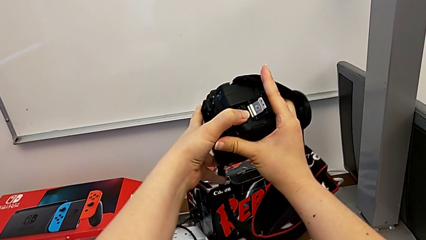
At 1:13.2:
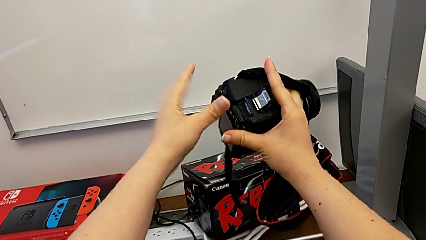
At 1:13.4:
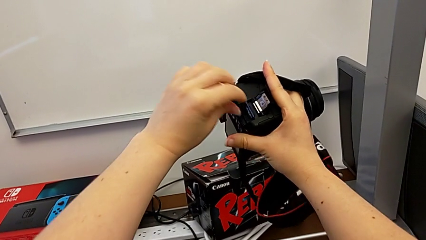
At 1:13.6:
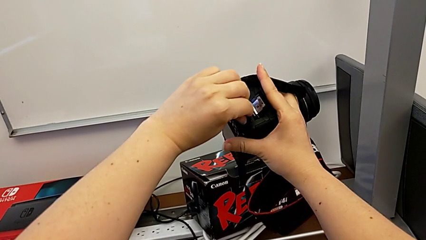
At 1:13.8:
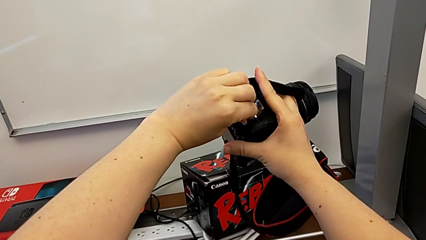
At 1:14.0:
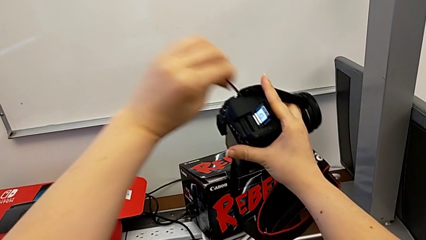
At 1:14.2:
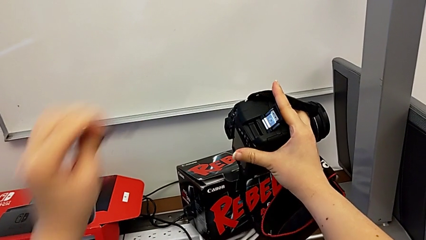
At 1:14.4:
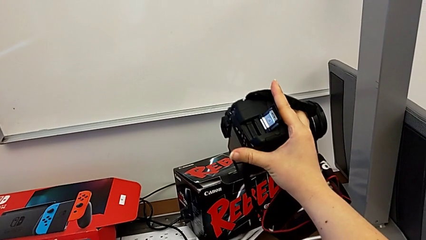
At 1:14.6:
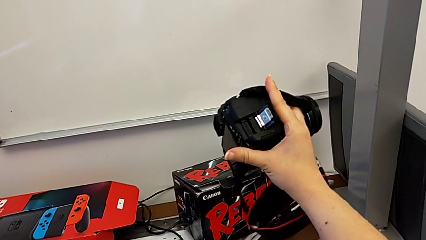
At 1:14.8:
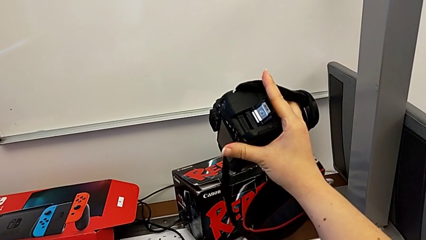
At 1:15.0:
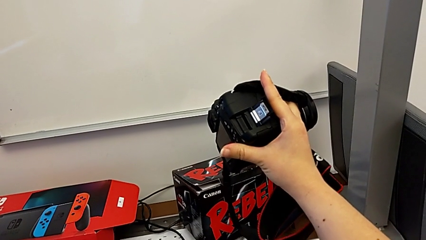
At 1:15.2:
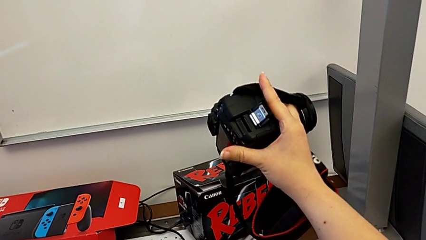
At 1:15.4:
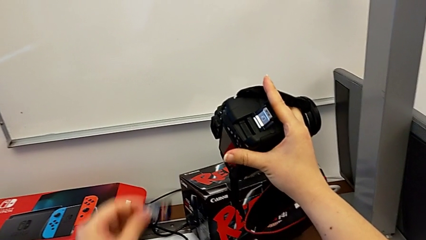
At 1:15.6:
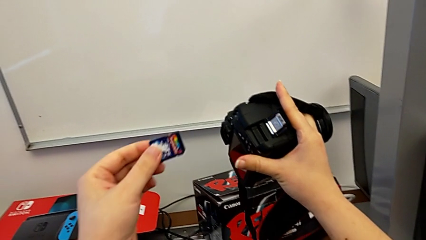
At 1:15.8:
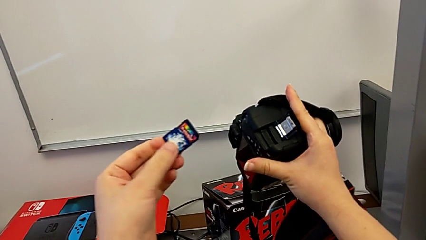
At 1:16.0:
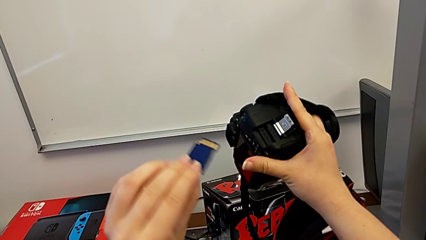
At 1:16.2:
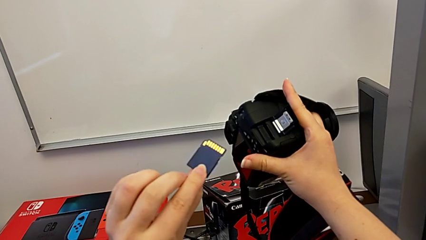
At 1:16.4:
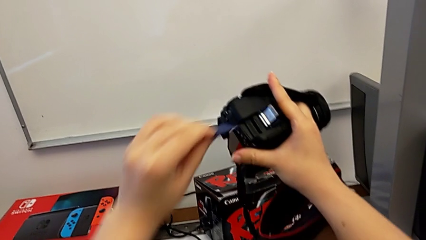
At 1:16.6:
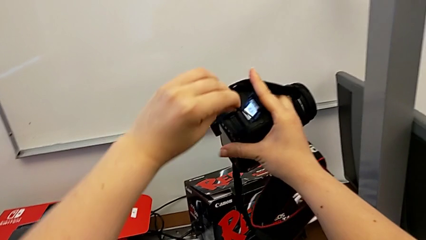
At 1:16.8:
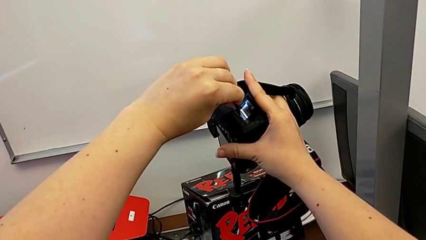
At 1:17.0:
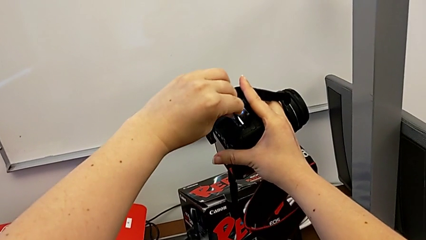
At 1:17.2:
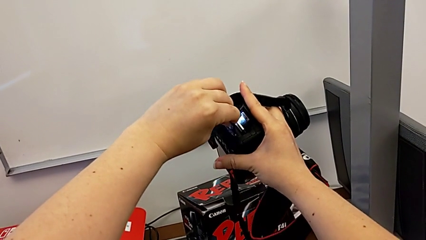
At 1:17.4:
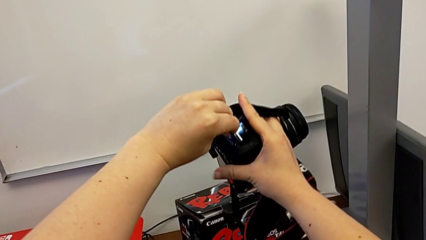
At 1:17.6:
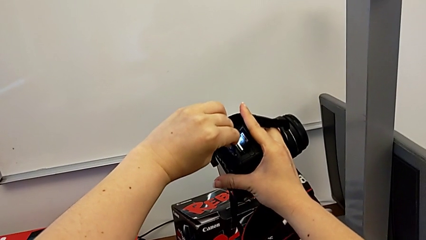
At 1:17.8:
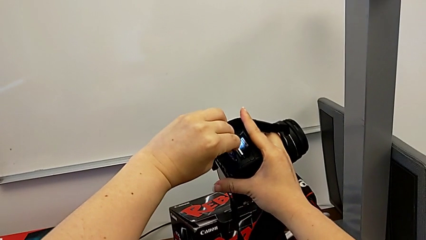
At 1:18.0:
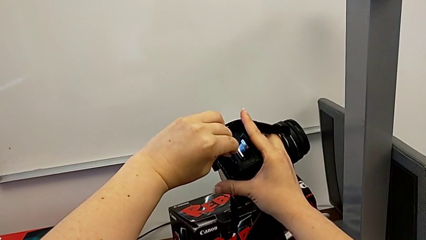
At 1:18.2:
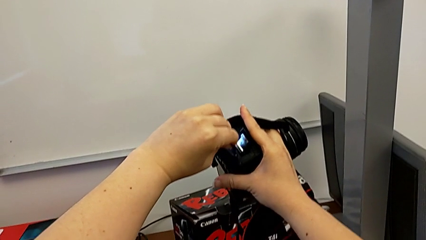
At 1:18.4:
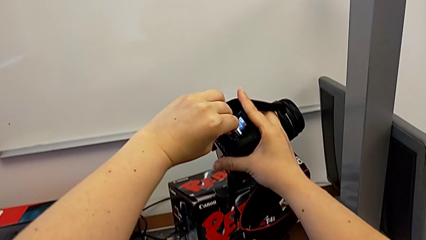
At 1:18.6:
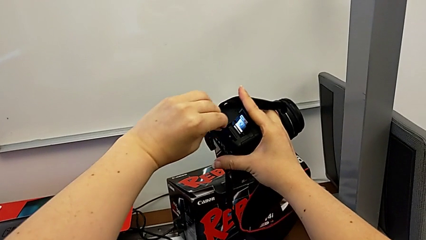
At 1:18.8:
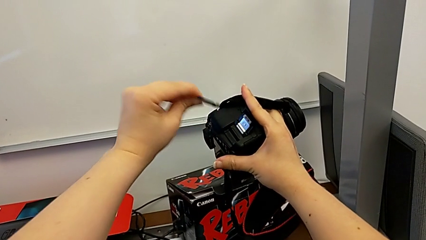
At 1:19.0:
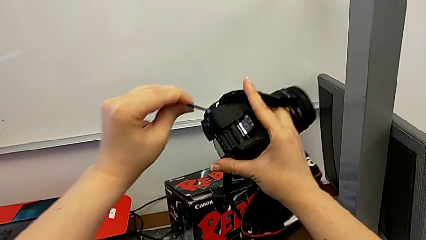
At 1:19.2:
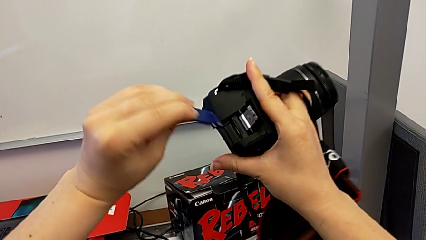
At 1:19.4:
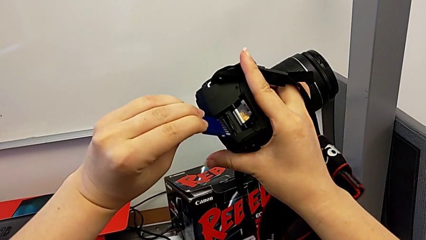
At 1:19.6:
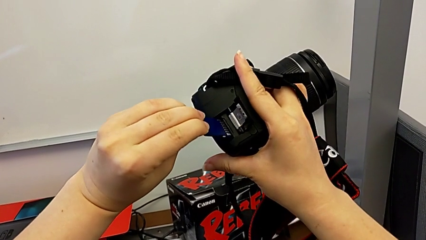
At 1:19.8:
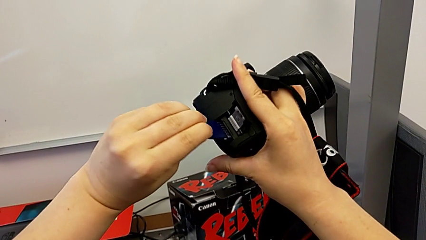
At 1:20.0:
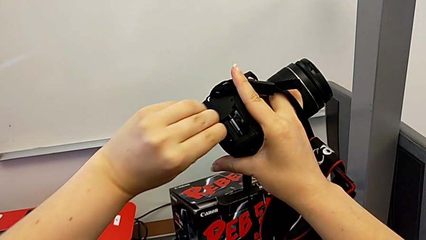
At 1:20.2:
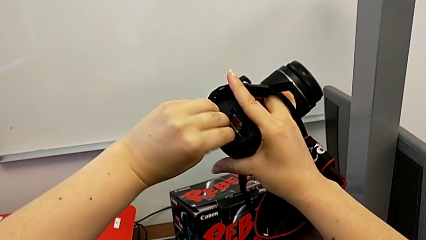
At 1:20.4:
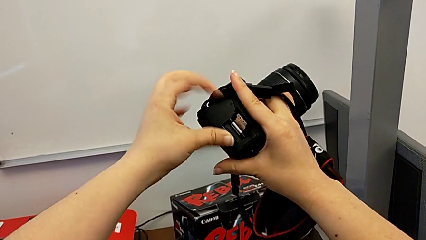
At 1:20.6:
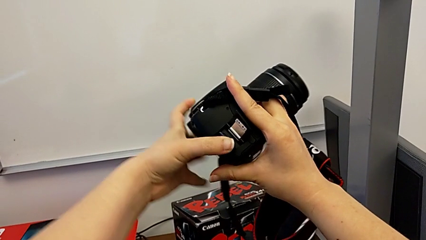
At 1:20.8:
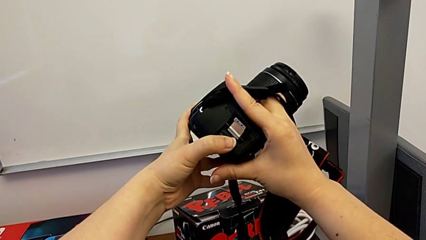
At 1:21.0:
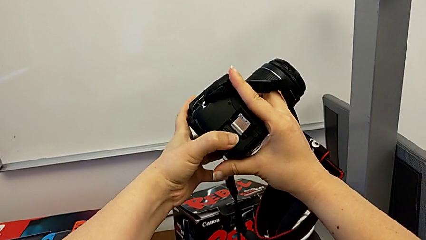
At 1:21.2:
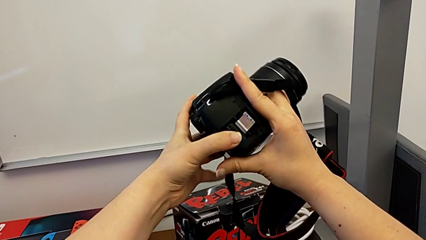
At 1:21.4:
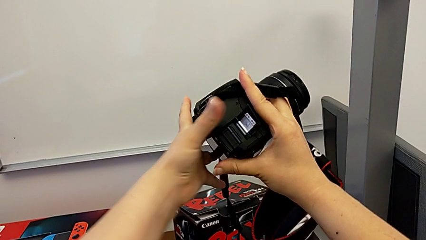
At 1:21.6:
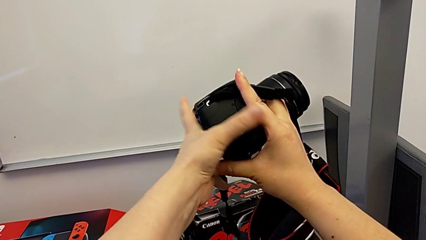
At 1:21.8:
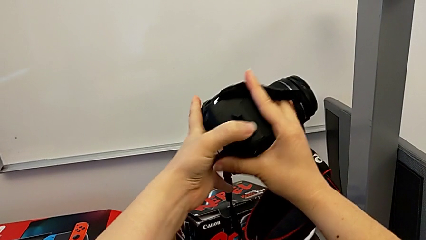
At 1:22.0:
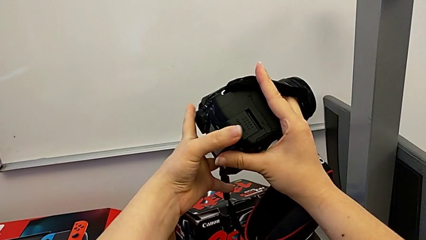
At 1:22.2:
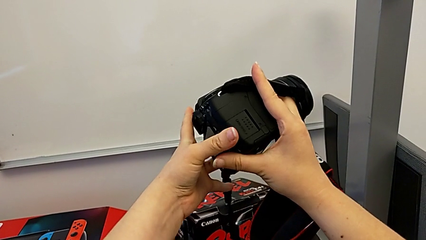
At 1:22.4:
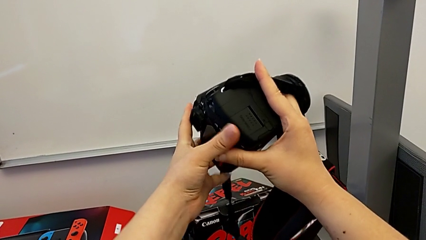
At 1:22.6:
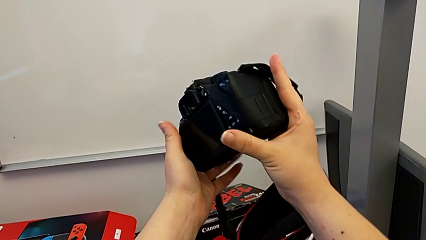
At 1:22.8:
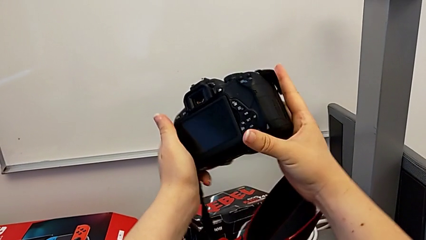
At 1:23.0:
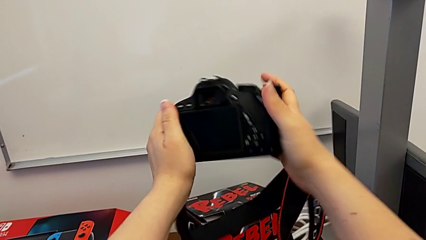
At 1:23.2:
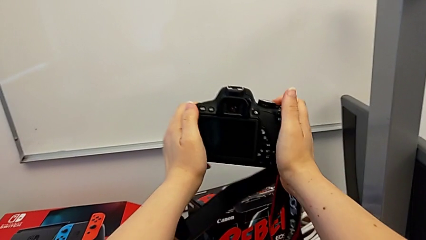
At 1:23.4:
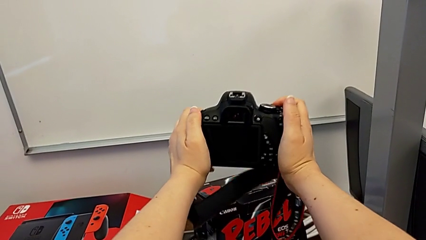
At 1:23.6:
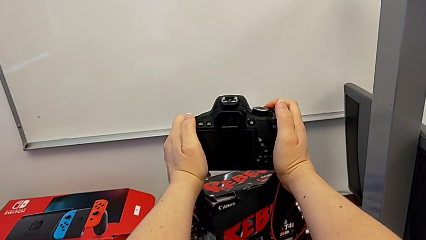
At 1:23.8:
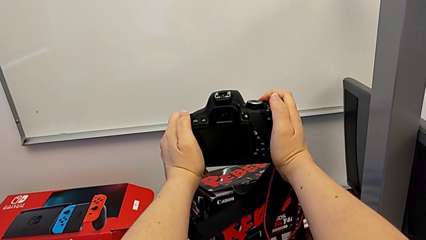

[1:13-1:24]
The camera wearer is changing the SD card. They withdraw the SD card, flip it, insert it, press it and close the SD slot.
